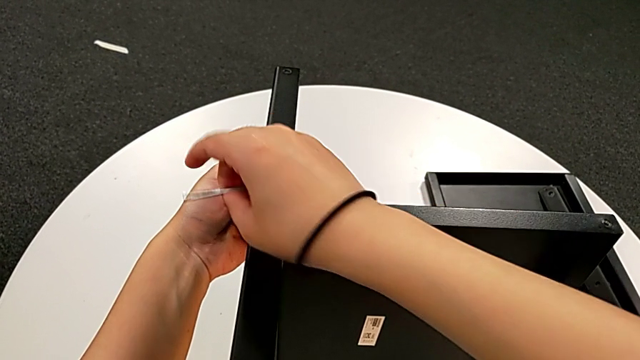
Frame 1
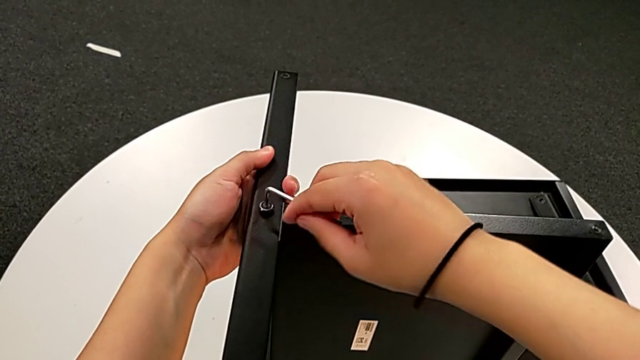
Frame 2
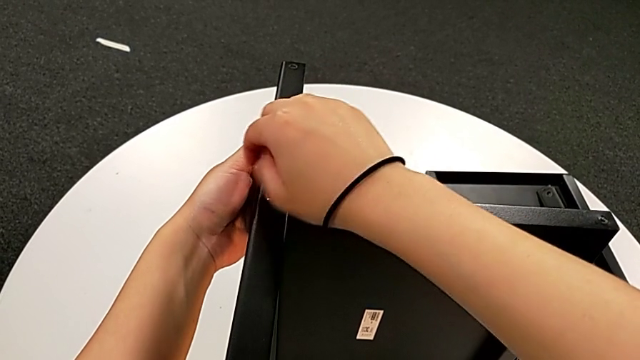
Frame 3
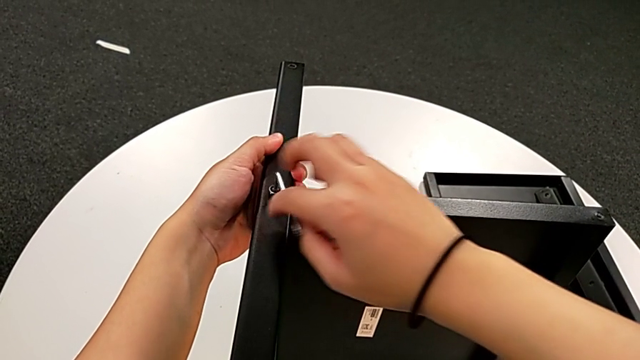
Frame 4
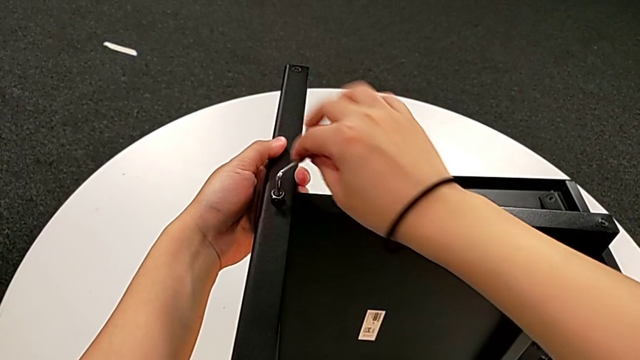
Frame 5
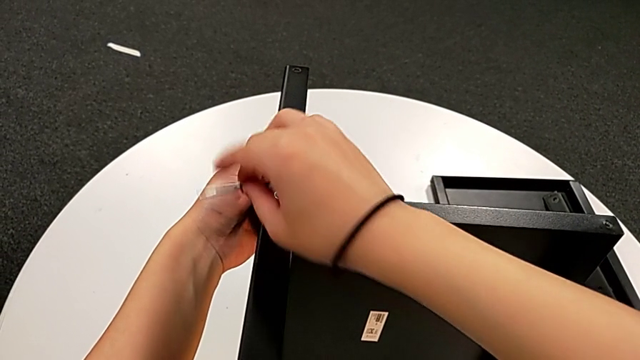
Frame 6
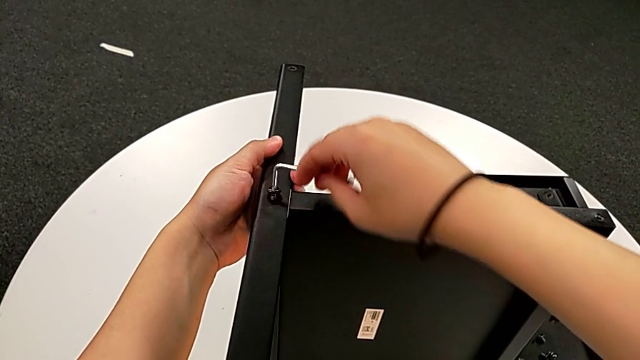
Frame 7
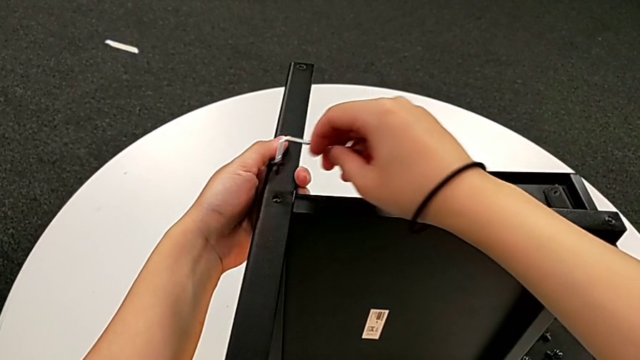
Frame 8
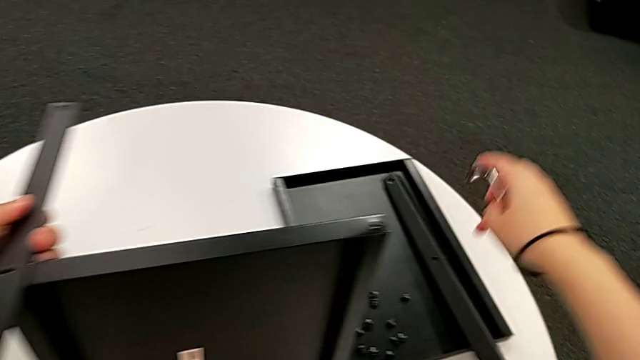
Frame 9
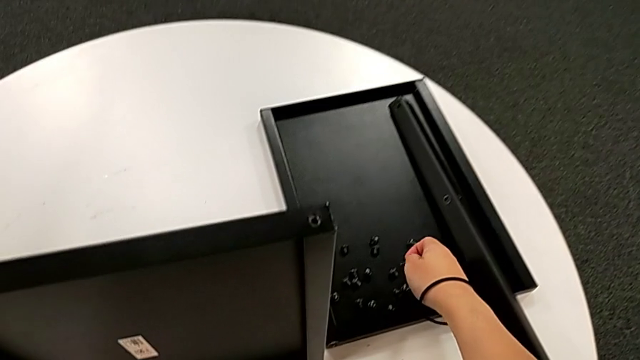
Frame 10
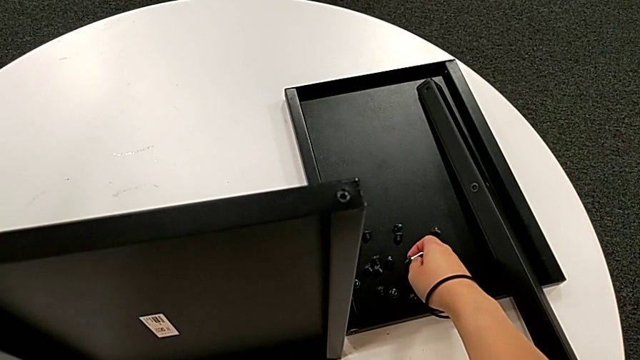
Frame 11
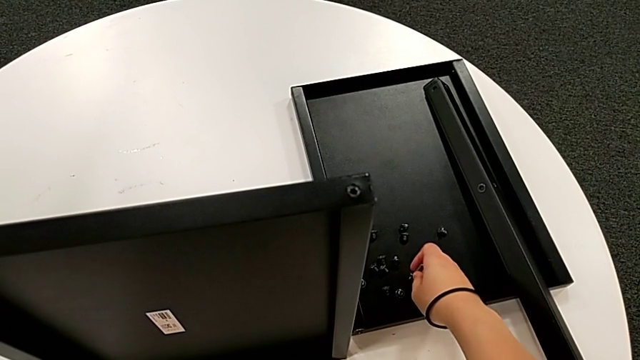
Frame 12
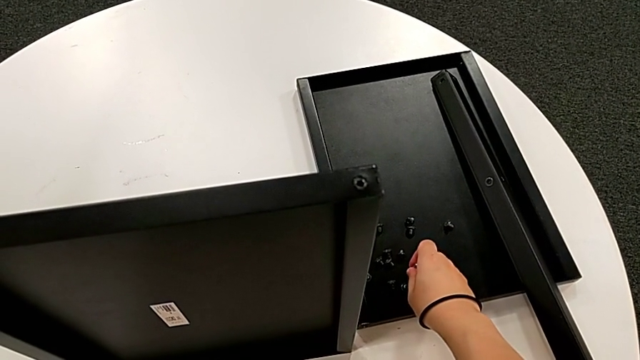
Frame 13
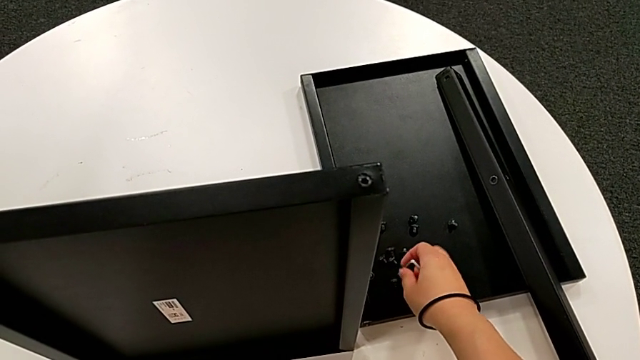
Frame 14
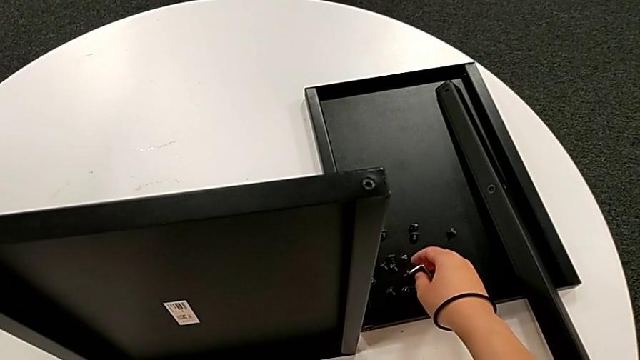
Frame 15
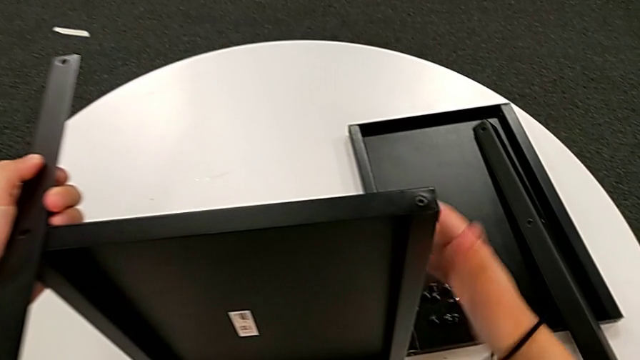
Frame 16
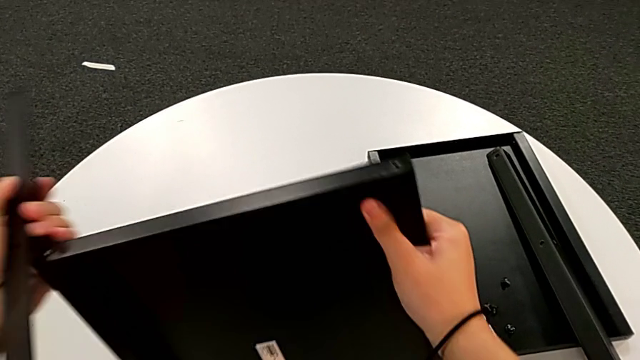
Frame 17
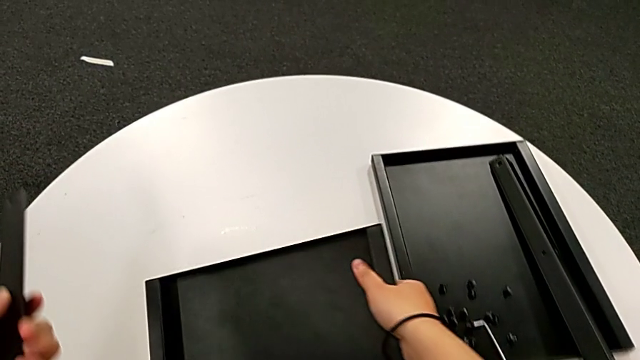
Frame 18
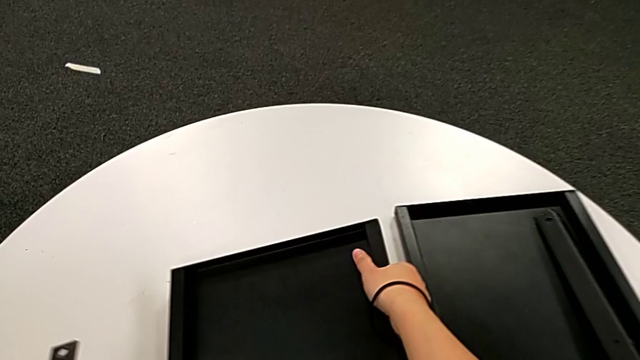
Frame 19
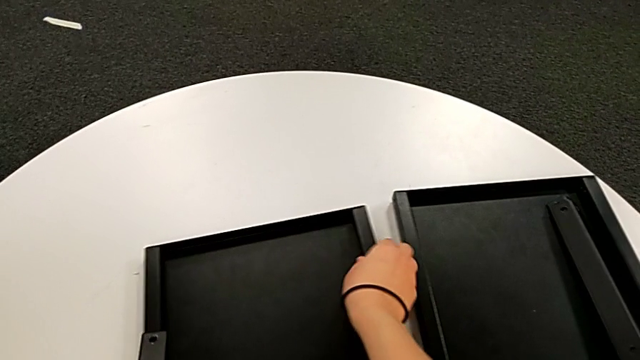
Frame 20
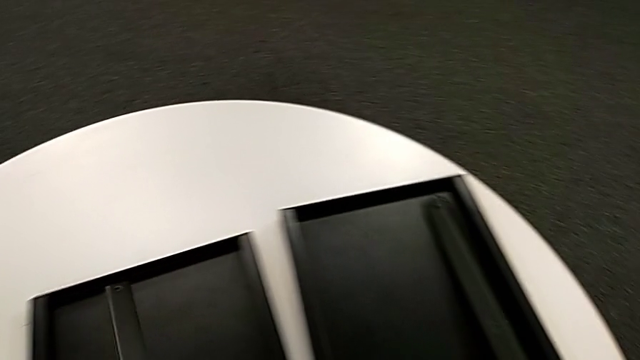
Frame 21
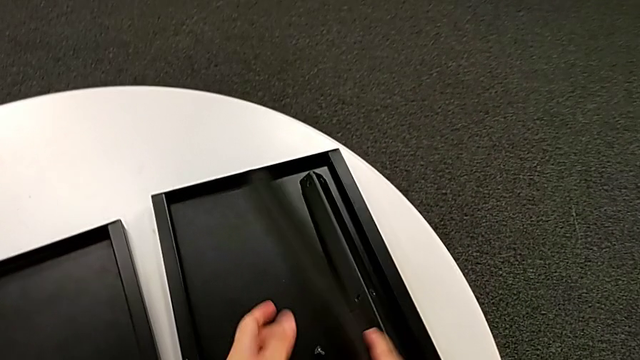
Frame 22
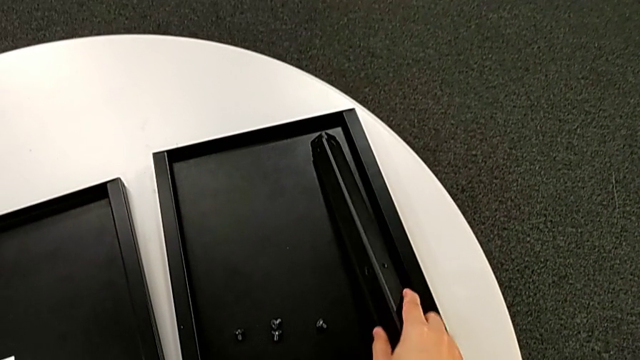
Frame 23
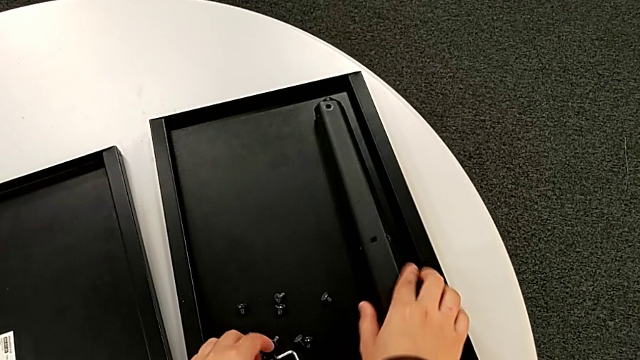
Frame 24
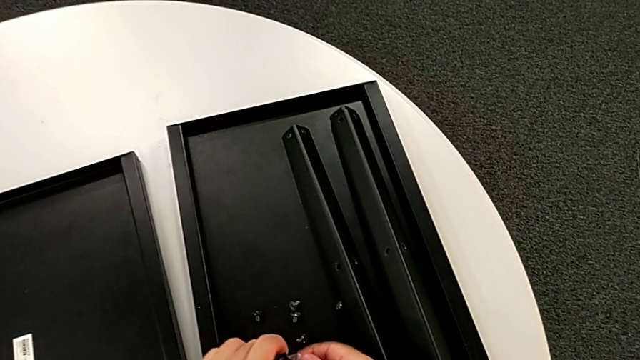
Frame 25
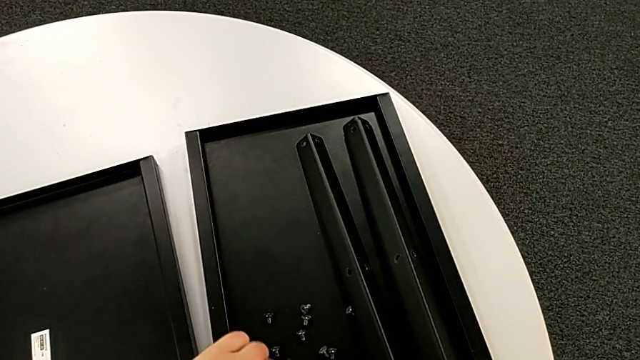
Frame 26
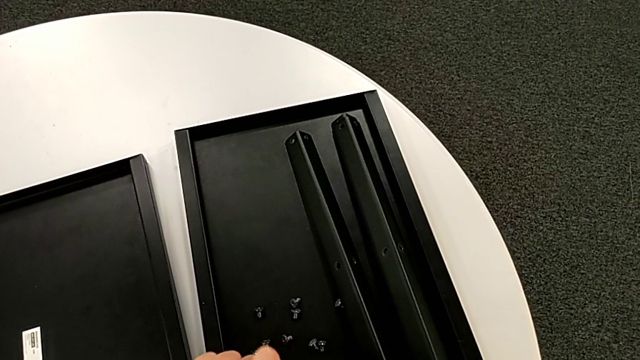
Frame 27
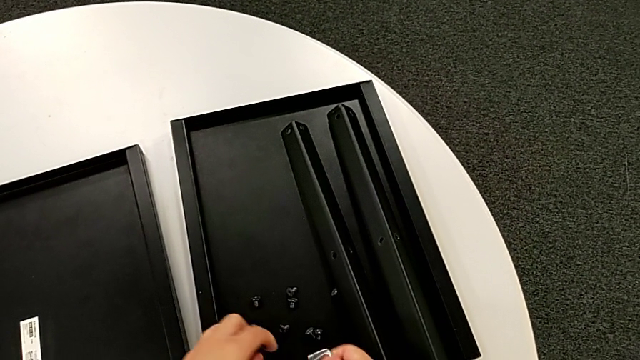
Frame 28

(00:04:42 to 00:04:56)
The camera wearer is disassembling the fourth leg along with the lower tray. They unscrew the hex socket head, withdraw the Allen wrench, disassemble the hex socket head, place it, place the Allen wrench, disassemble the fourth leg, disassemble the bottom tray, place it, place the fourth leg, grab the hex socket head and place it.

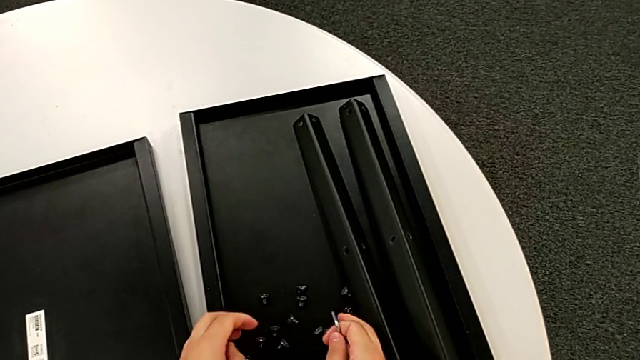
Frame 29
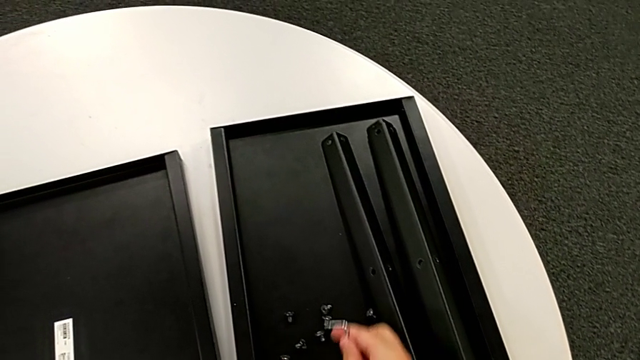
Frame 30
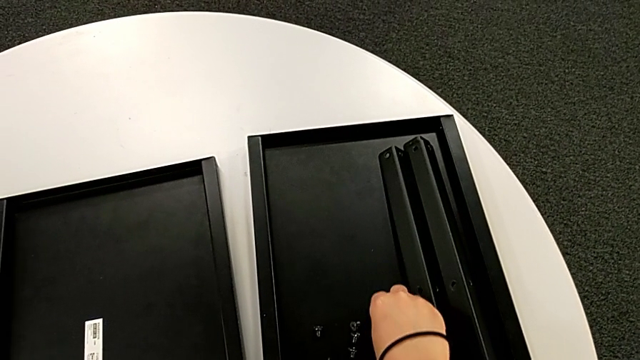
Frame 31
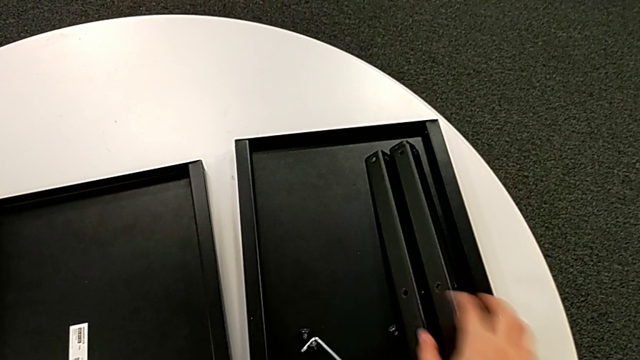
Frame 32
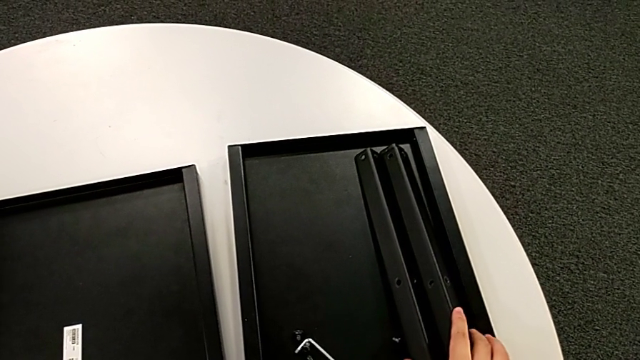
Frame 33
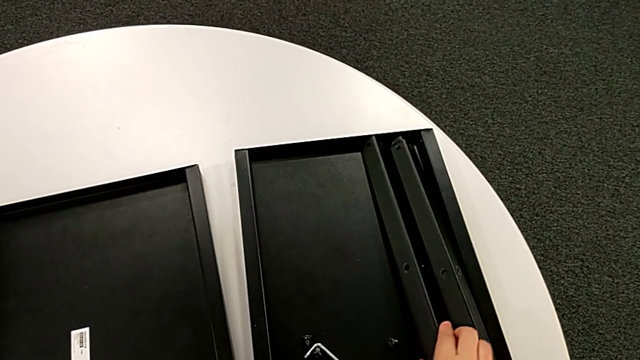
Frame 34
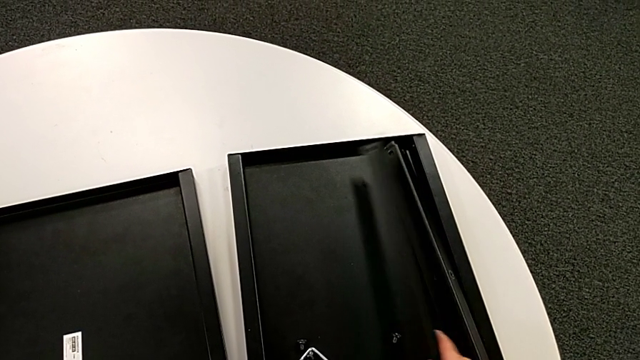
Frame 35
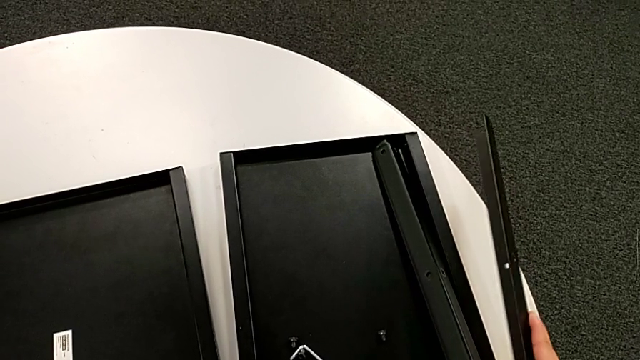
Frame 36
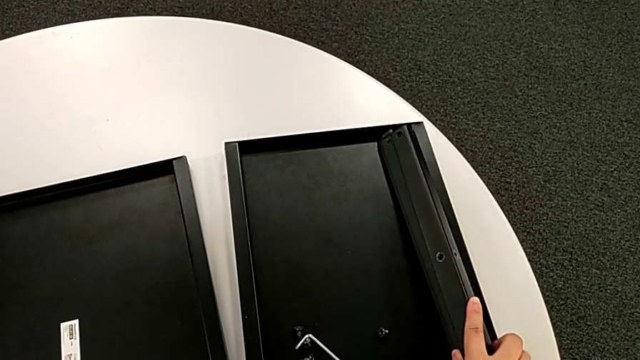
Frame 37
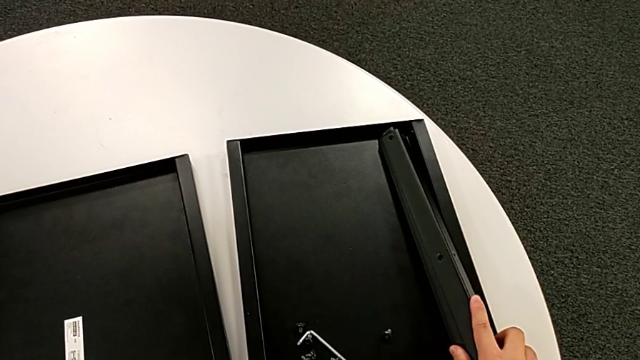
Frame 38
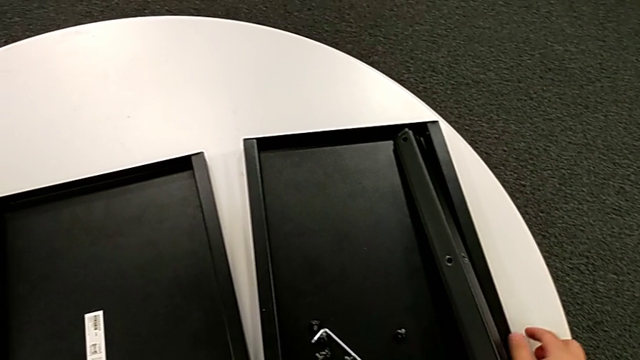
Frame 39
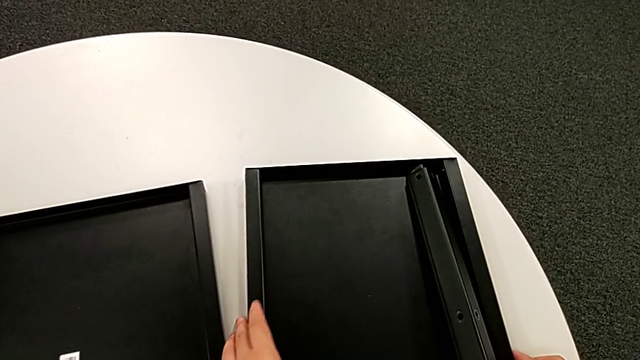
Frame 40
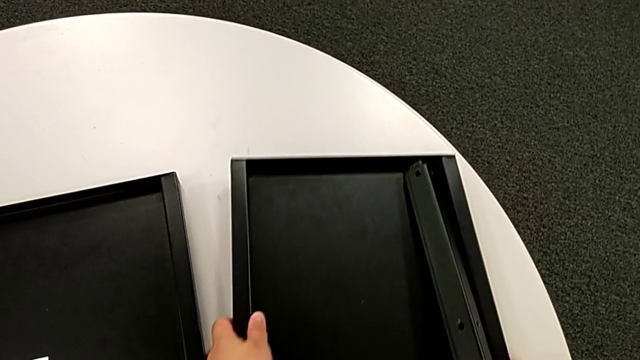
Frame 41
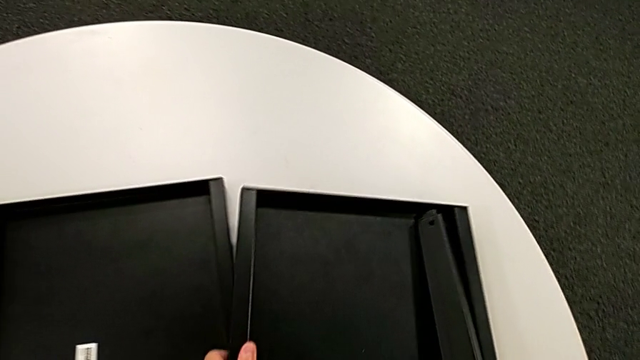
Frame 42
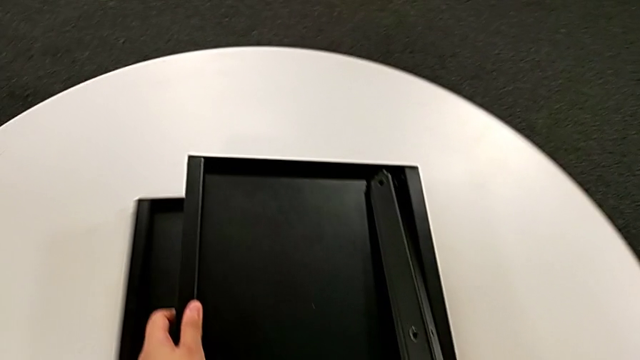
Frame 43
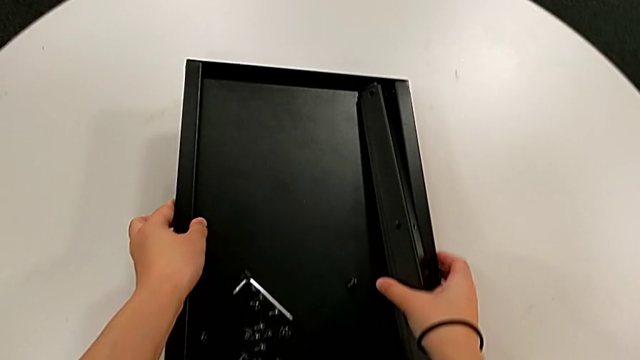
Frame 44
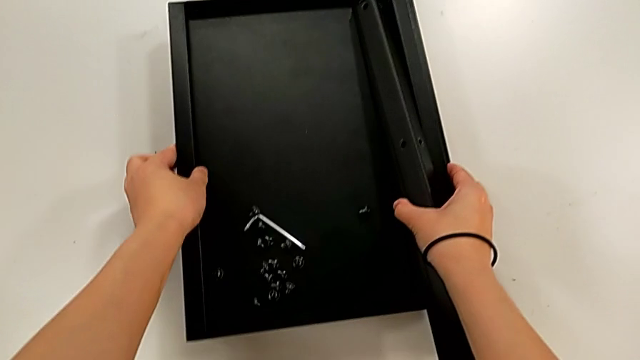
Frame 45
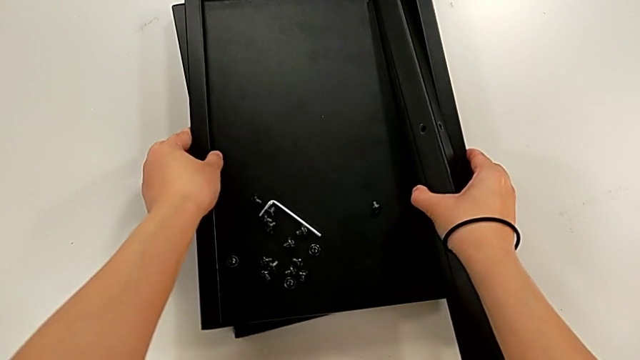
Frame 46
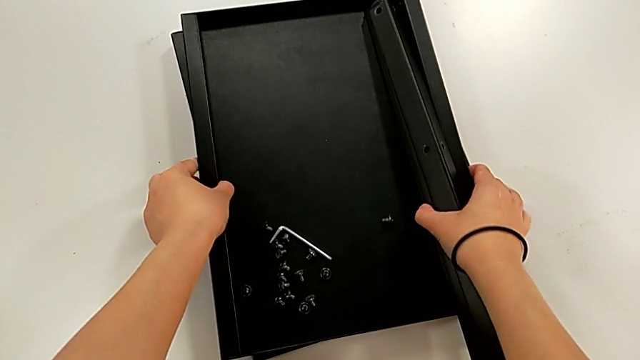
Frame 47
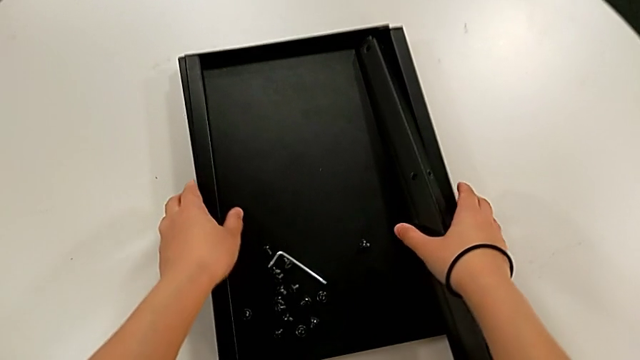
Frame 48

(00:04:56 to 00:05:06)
The camera wearer is disassembling the fourth leg along with the lower tray. They slide the hex socket head, place the Allen wrench, grab the leg, align it and align the tray.
